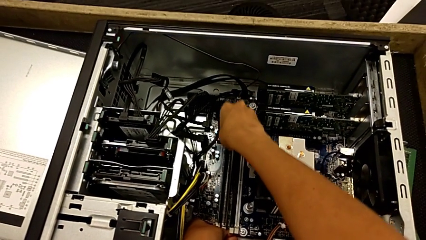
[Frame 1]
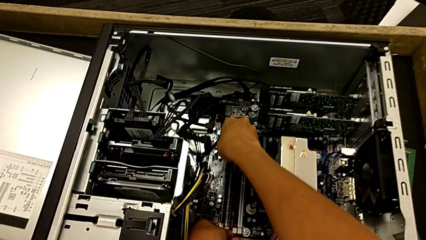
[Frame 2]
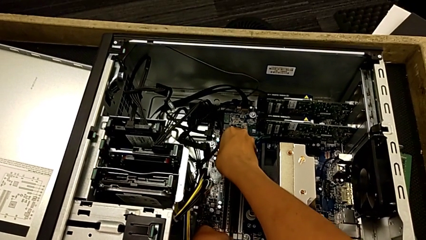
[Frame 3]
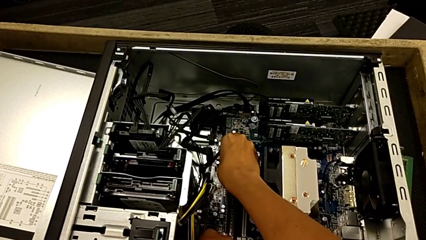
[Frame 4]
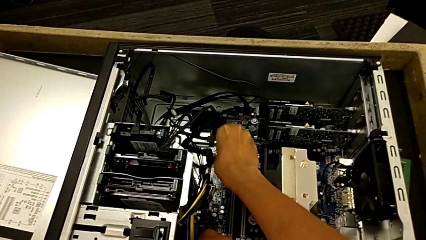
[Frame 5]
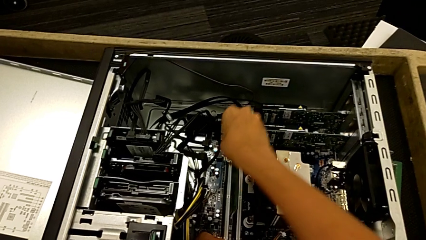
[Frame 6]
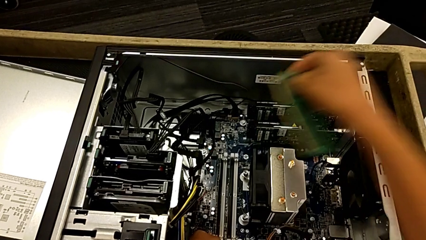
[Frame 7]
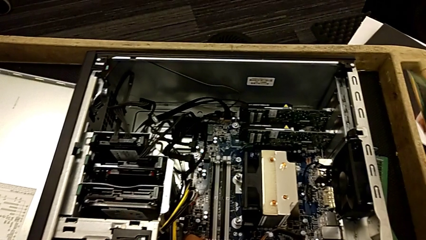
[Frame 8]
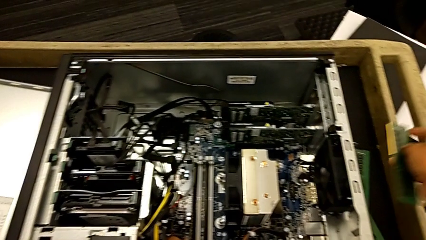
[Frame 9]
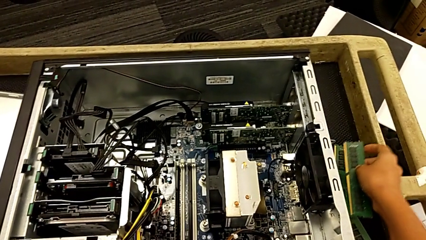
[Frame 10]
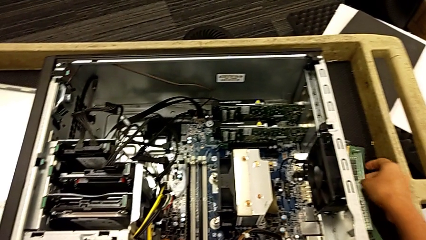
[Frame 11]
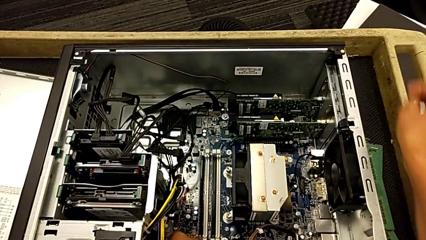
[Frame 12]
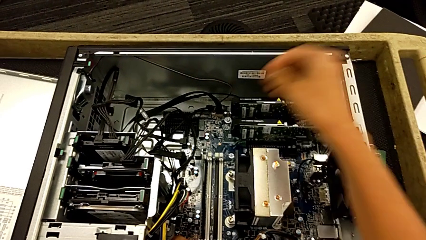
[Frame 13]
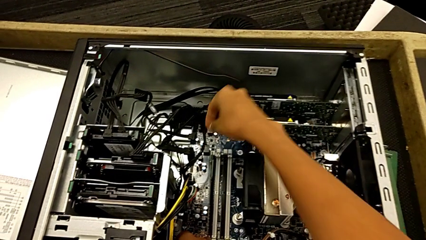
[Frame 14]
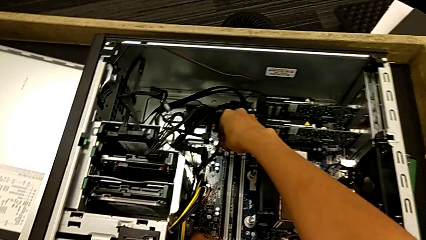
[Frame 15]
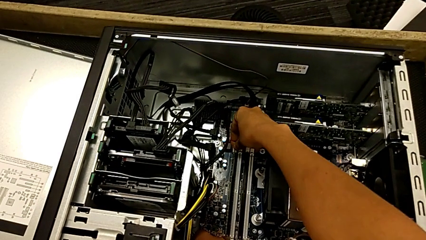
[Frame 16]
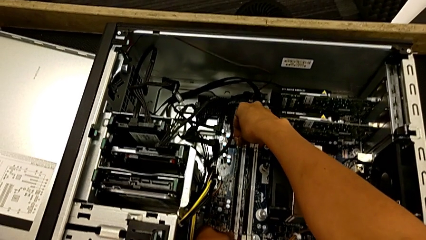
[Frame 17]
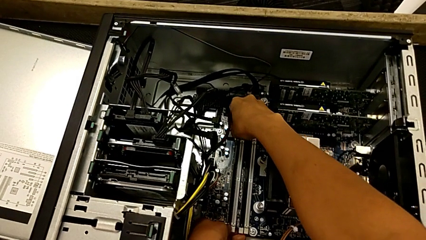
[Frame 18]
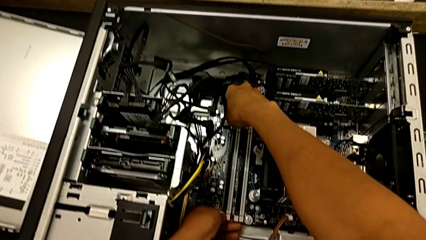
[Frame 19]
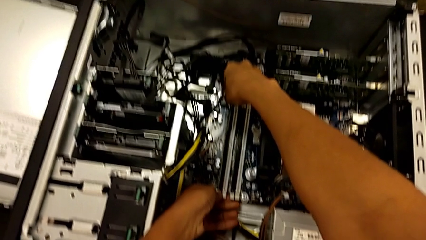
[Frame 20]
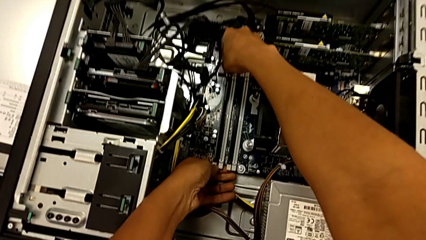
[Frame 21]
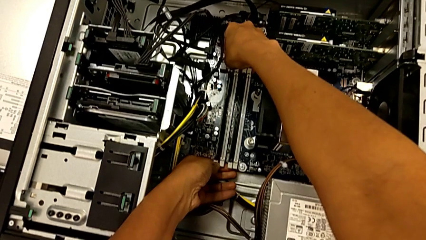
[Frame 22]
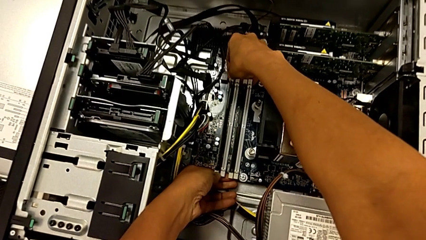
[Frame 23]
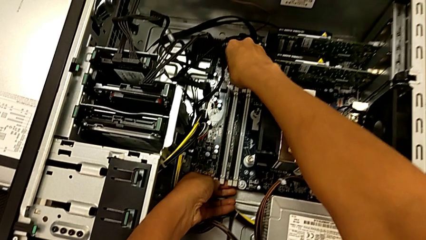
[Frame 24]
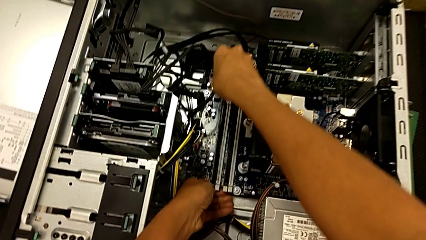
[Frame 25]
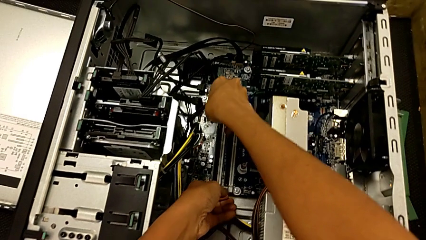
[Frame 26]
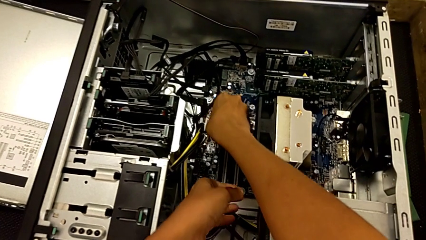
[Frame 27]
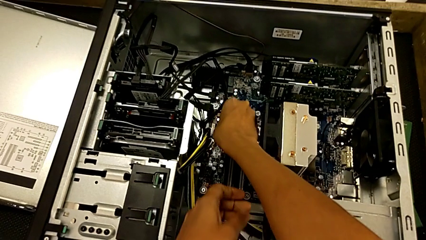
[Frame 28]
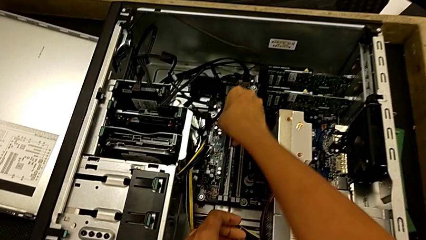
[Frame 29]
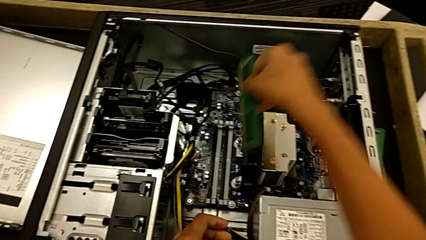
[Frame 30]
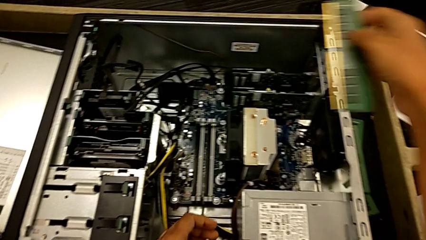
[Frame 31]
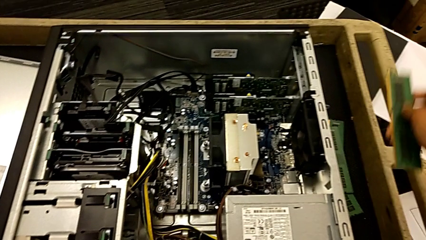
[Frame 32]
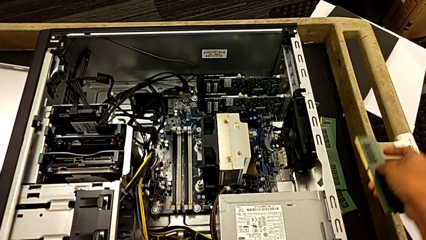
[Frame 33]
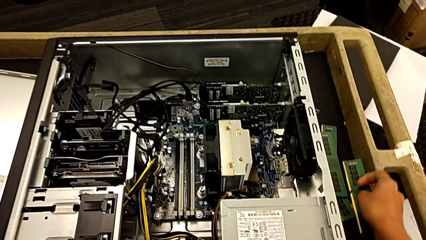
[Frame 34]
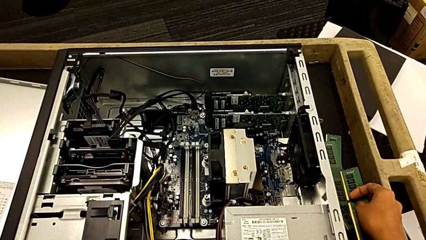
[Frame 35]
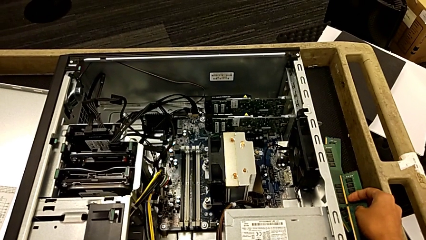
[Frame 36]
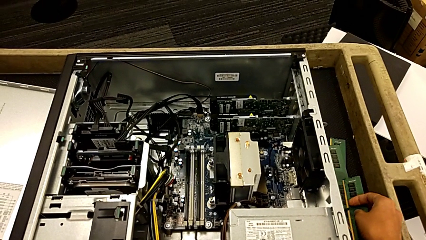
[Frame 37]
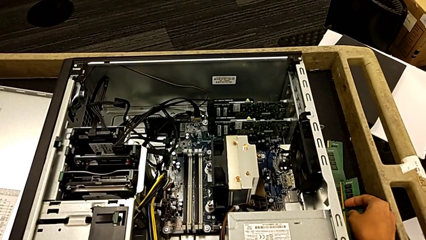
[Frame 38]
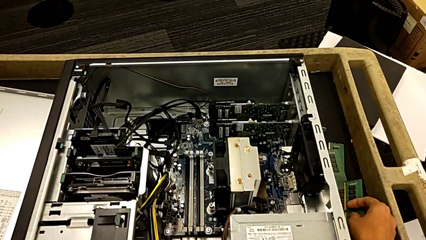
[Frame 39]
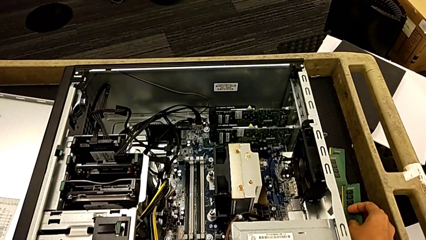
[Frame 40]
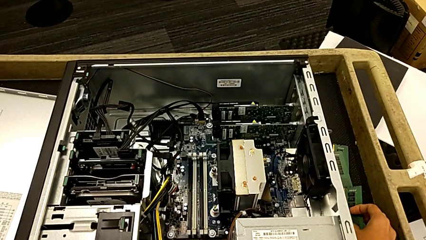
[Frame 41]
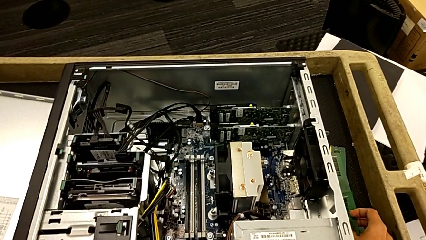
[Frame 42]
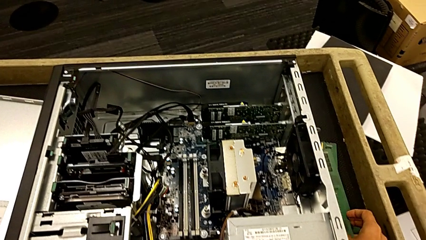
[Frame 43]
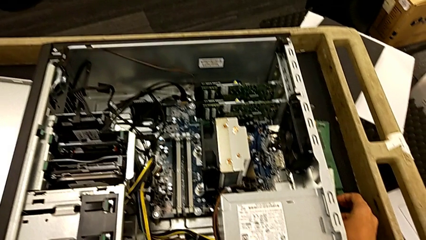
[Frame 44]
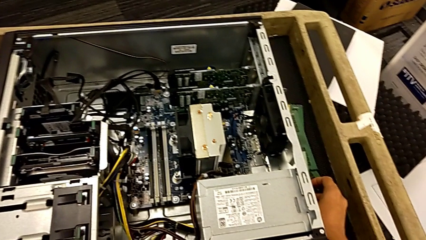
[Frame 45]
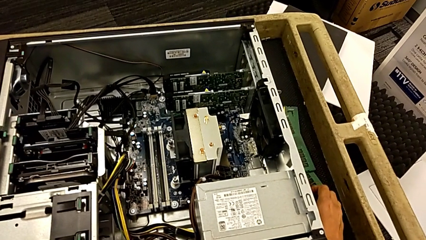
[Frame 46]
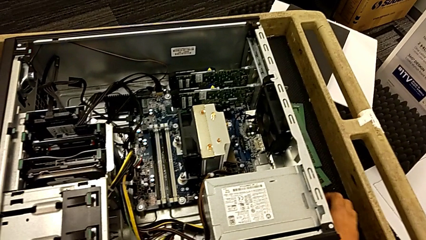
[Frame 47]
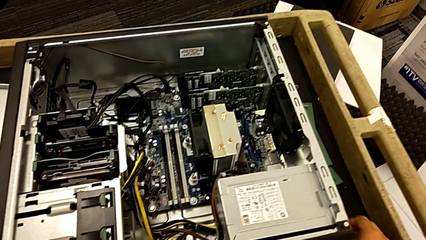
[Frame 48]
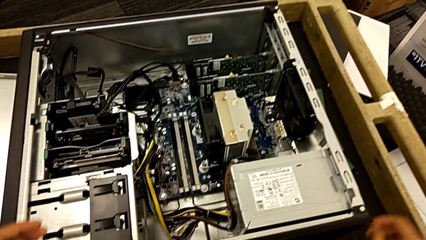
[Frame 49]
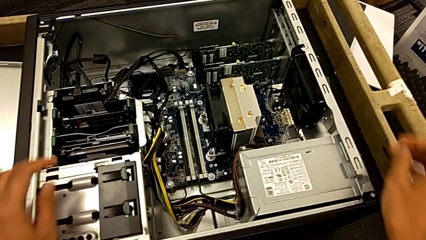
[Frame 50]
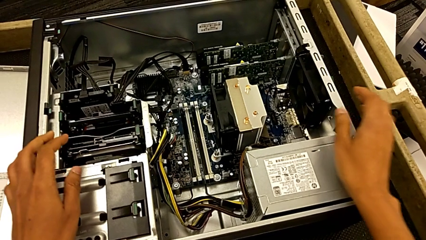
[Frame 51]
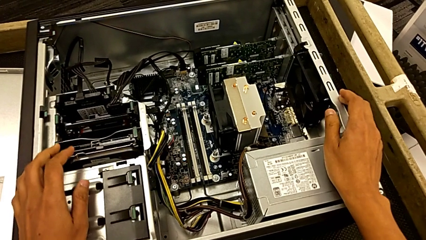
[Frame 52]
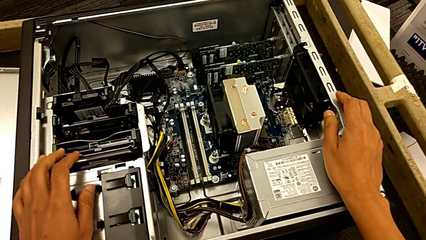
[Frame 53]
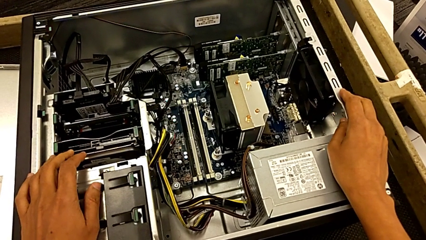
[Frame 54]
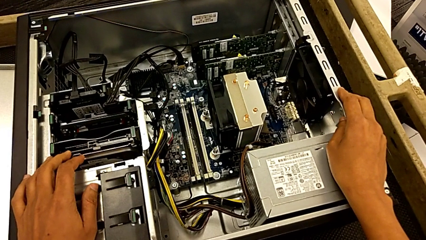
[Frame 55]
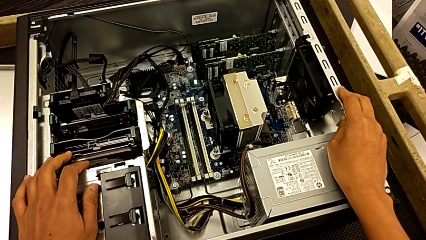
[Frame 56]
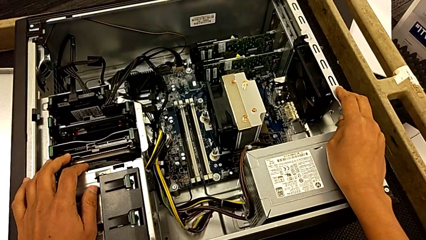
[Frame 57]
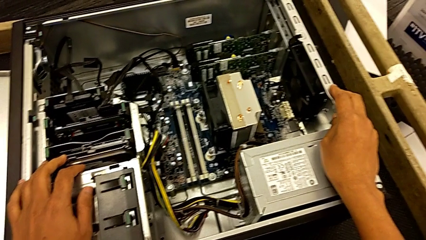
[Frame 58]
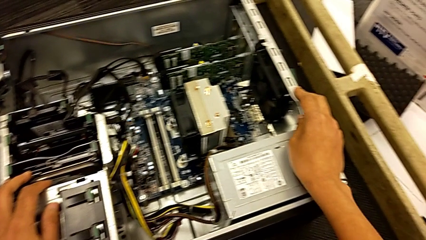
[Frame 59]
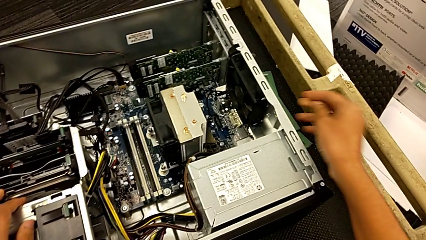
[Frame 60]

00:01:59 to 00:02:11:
The camera wearer is removing the RAMs from the computer tower. They lift the third RAM, place it, press the fourth RAM tab, lift the fourth RAM, place it and grab the computer tower.

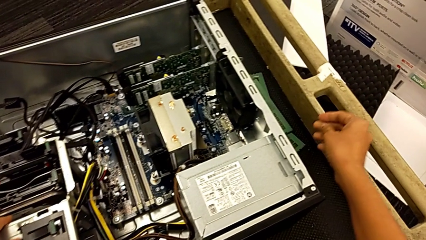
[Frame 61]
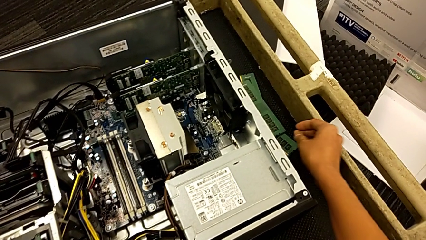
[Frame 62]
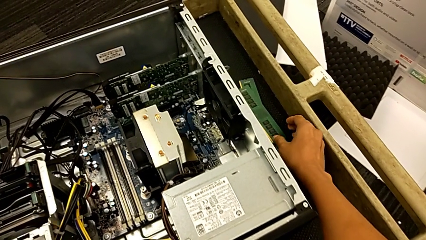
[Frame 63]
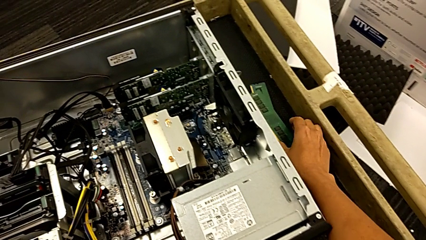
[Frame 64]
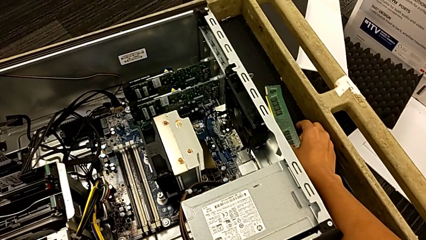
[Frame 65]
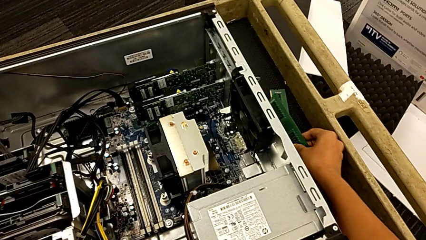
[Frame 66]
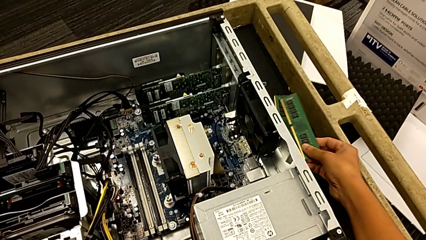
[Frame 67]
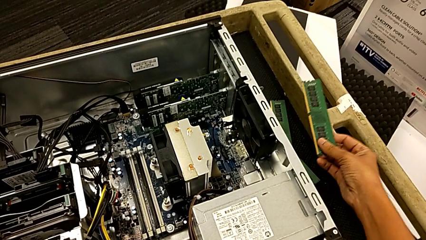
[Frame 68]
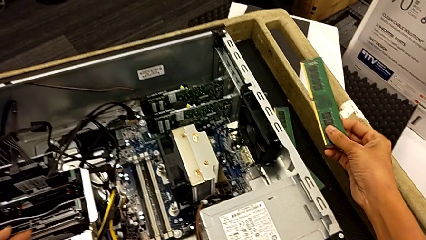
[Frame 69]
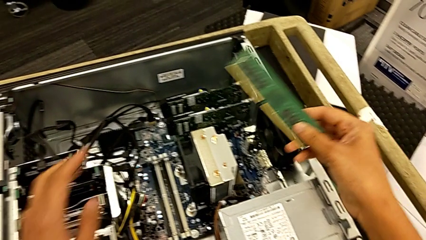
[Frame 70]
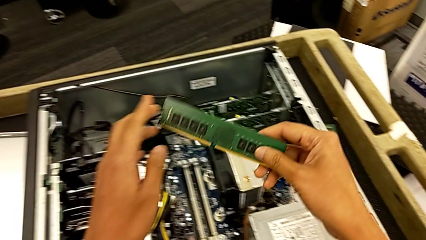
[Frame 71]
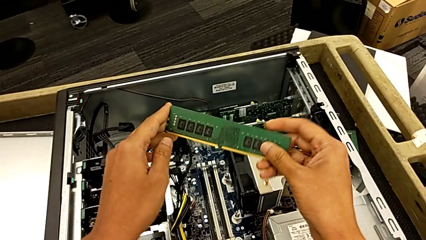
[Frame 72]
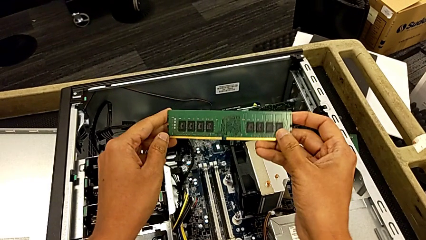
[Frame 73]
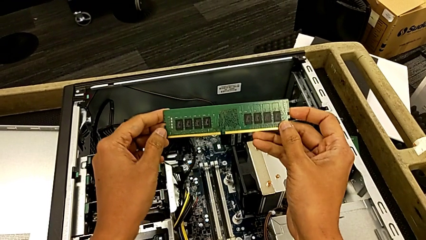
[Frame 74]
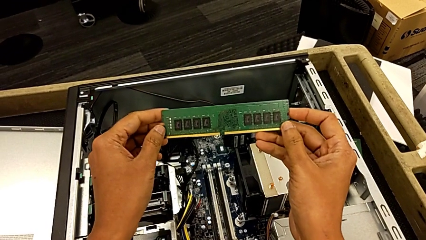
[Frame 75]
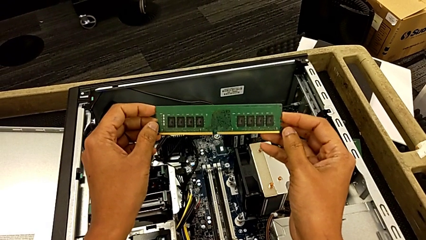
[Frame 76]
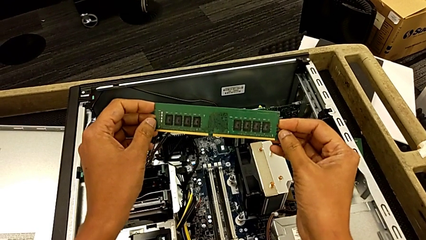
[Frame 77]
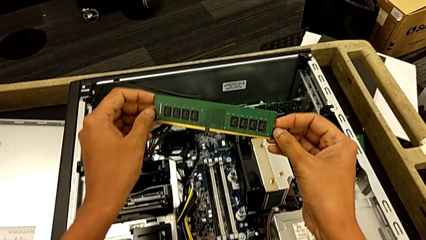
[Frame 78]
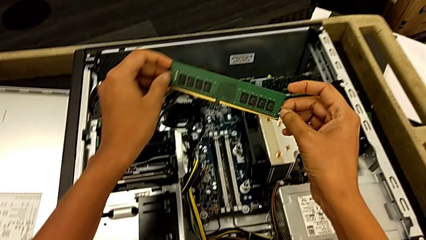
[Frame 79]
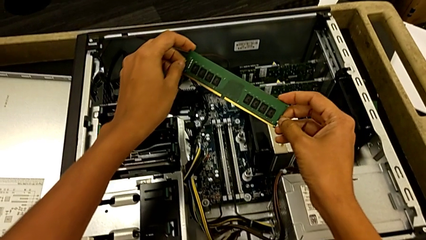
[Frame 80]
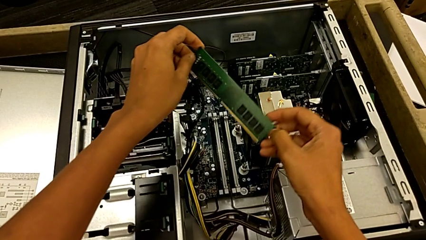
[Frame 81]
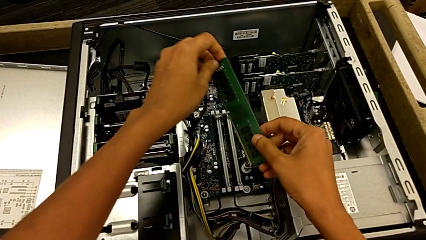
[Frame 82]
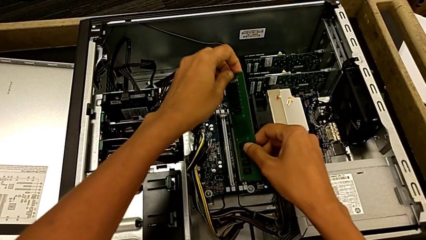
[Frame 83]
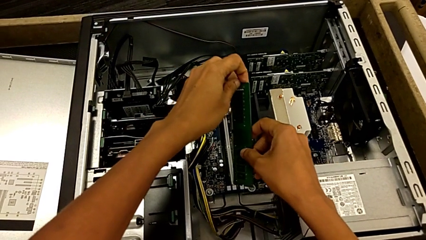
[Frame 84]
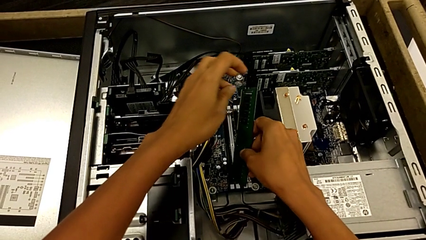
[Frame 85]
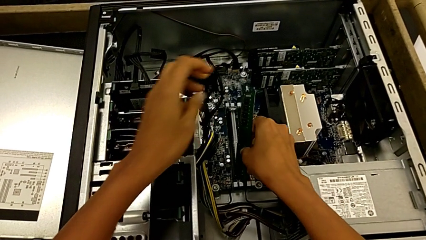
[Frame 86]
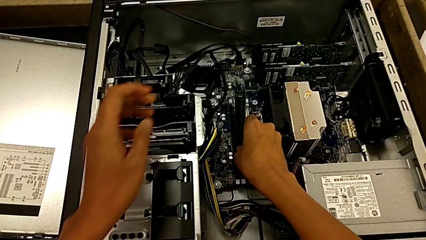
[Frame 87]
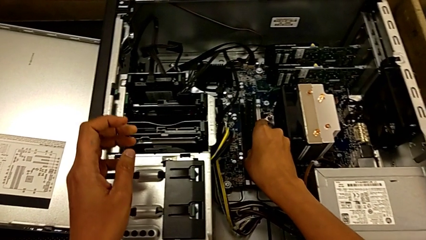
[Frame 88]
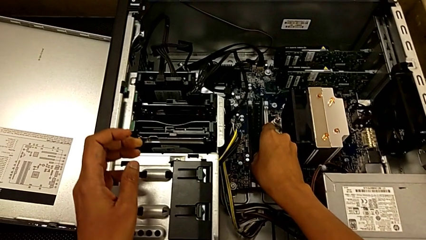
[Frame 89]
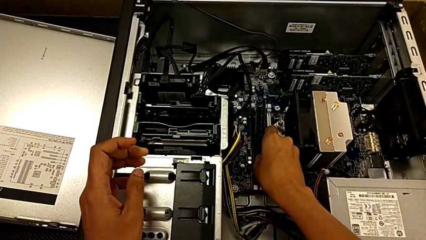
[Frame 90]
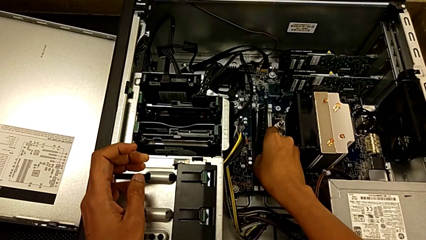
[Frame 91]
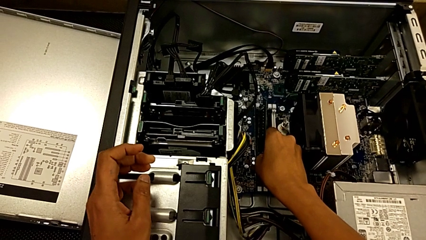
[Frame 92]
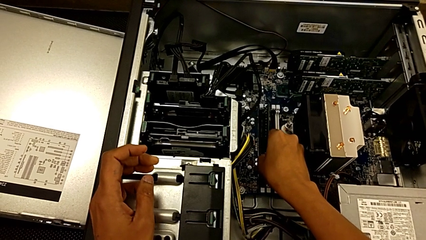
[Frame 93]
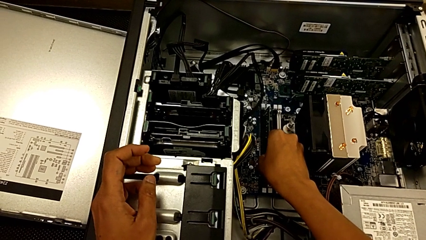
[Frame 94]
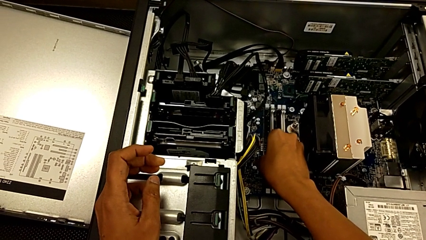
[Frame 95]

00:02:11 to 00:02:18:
The camera wearer is installing the first RAM into the computer tower. They grab the first RAM, inspect it and begin to place it.
